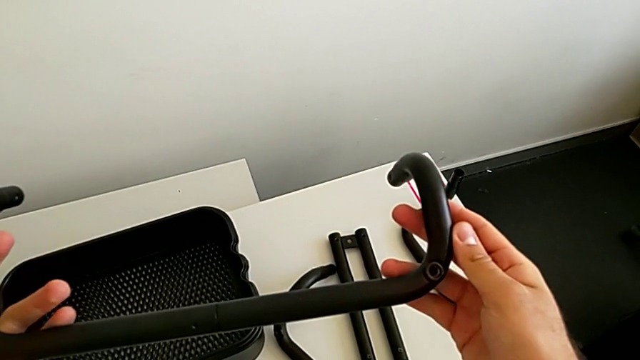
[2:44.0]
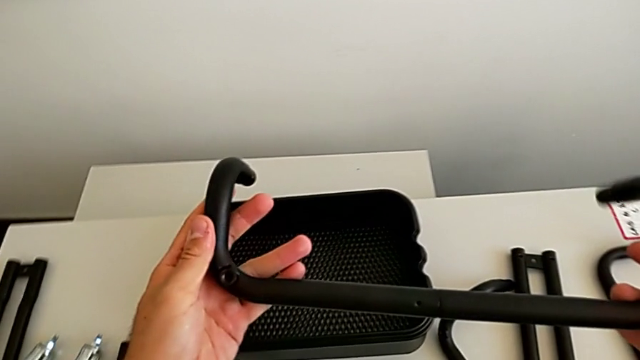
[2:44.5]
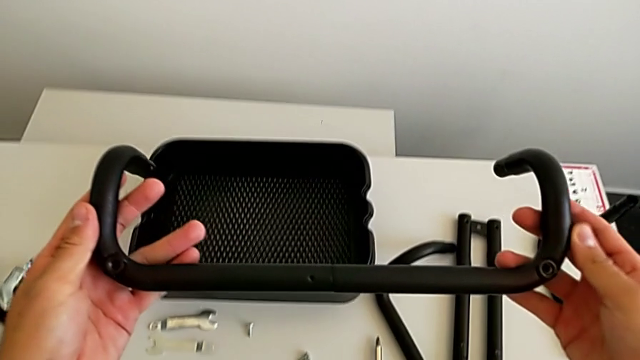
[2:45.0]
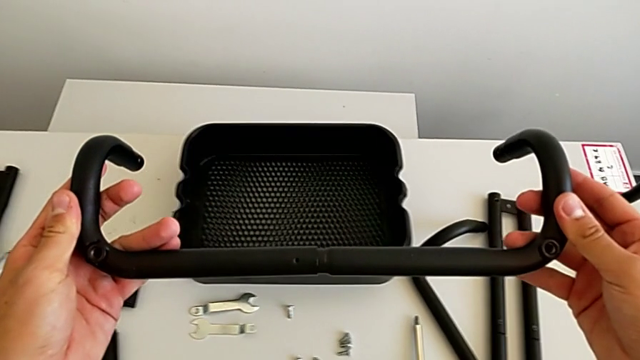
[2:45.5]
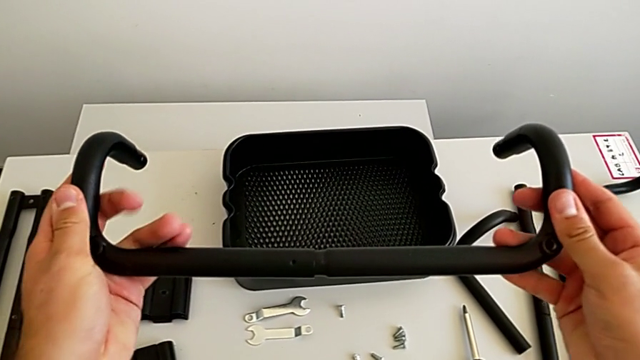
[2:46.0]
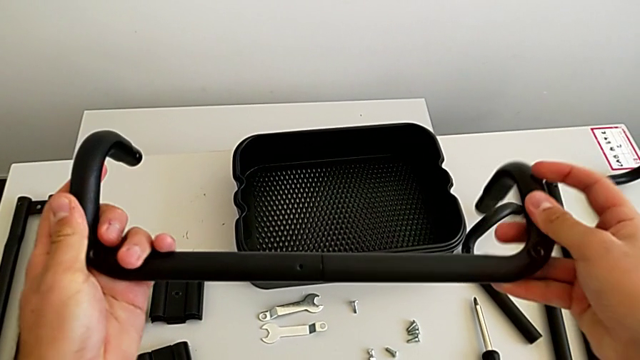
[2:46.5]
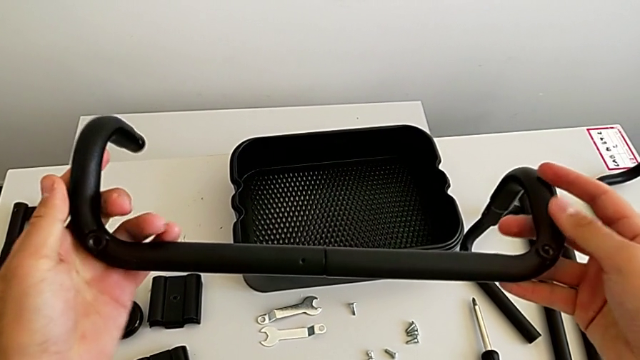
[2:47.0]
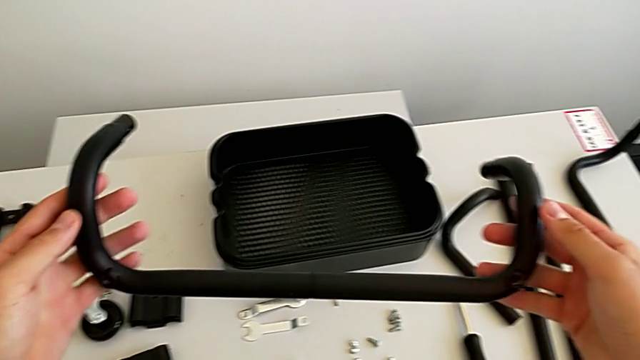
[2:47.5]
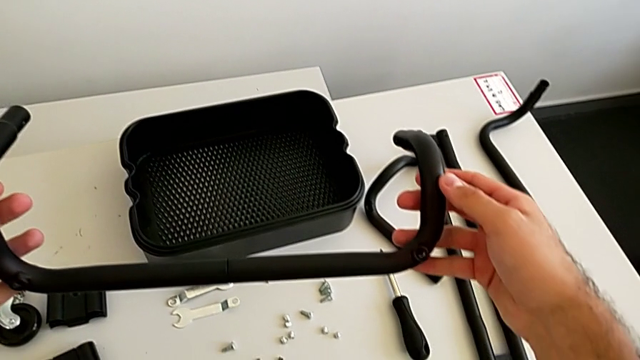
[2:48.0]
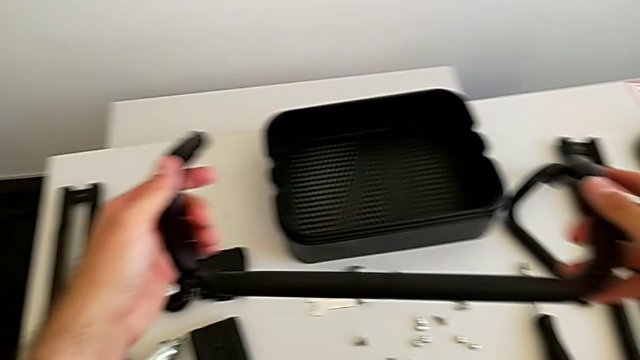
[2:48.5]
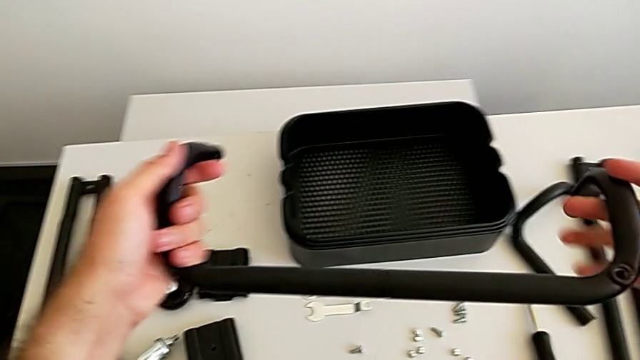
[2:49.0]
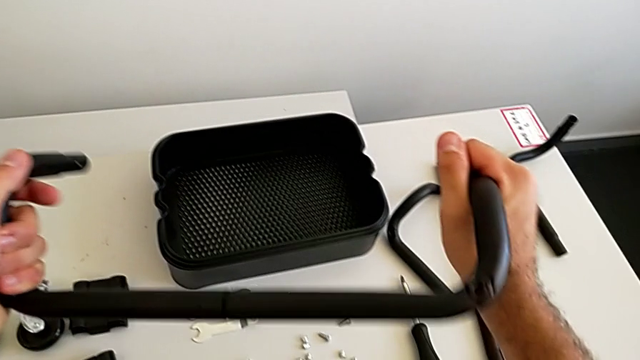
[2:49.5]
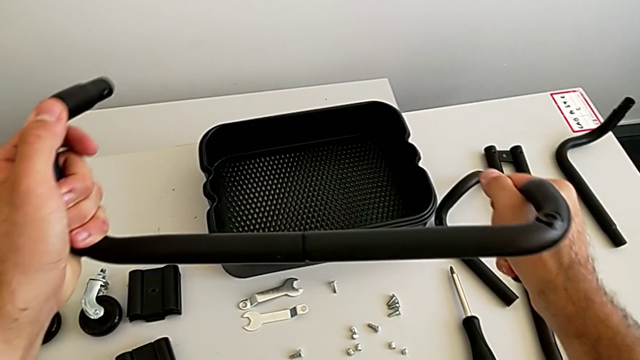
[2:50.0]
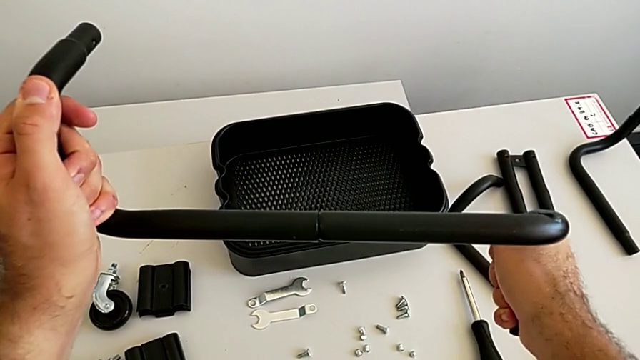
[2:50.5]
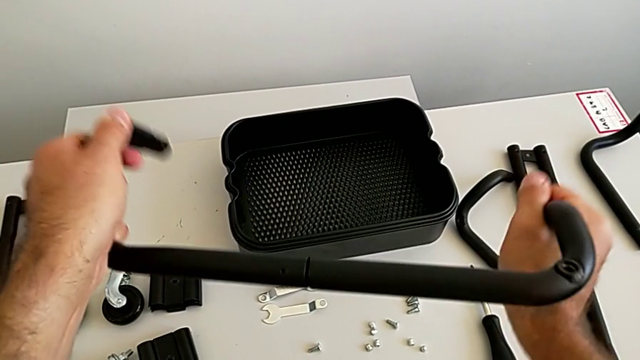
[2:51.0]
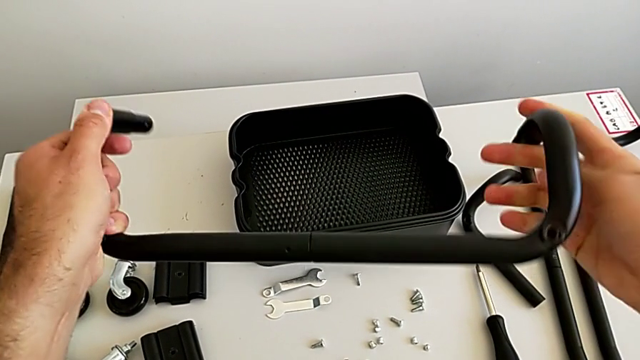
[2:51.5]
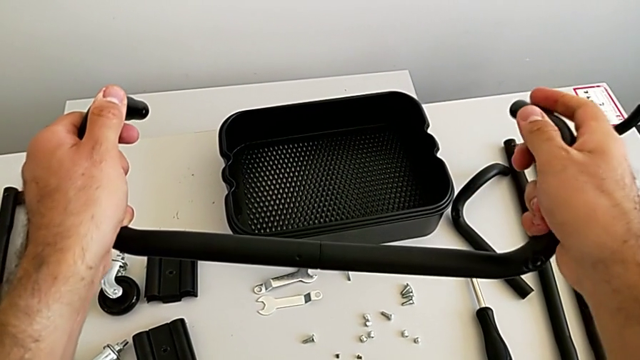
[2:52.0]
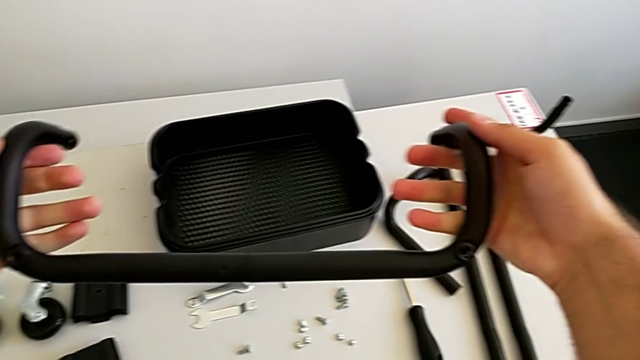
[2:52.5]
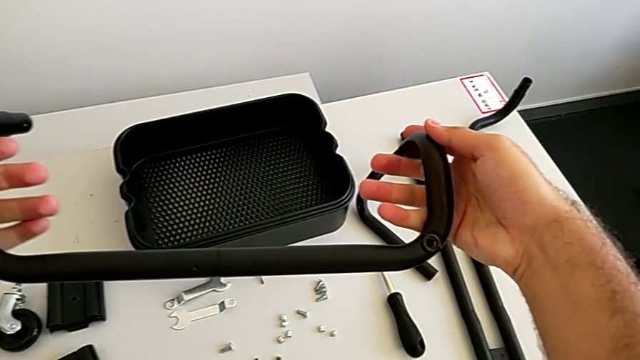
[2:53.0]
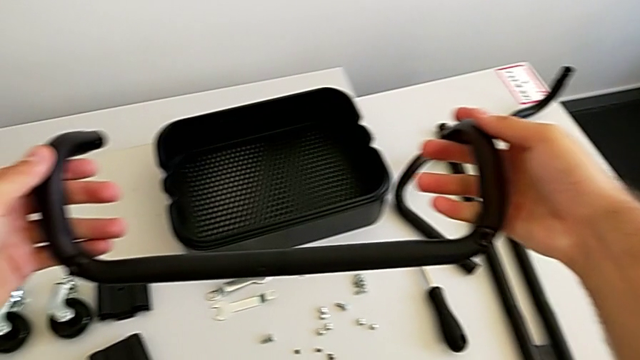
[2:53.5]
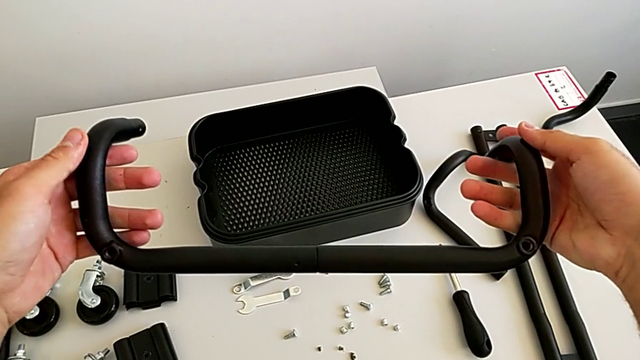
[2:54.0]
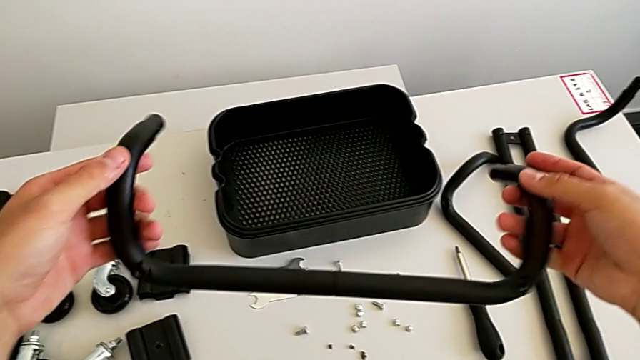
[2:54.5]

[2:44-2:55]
The camera wearer is assembling the first base frame. They keep screwing the two frame and hold the black frame.

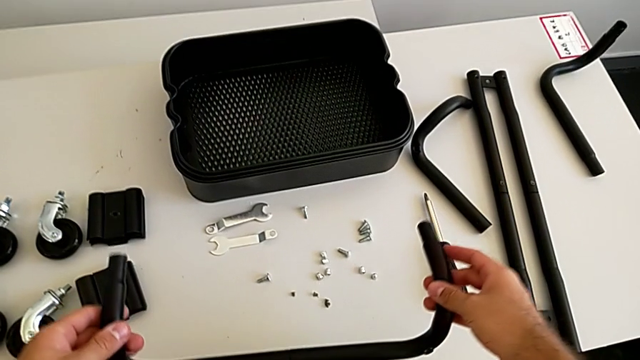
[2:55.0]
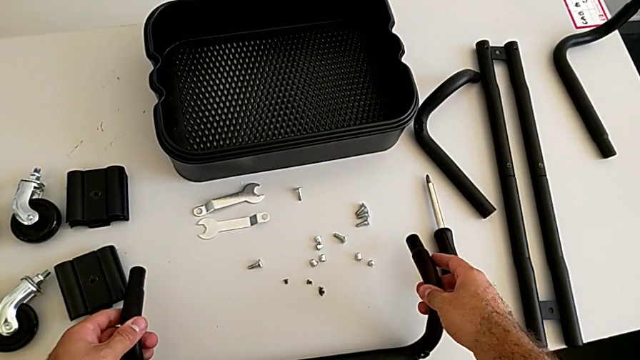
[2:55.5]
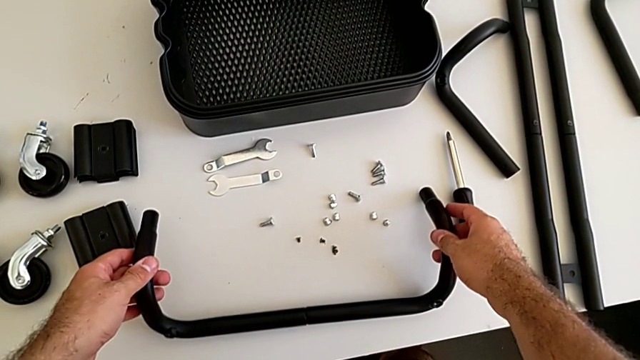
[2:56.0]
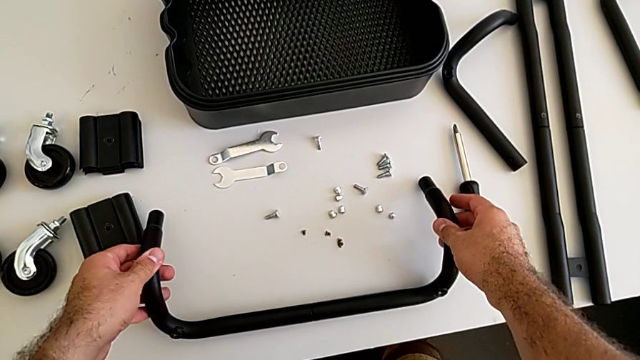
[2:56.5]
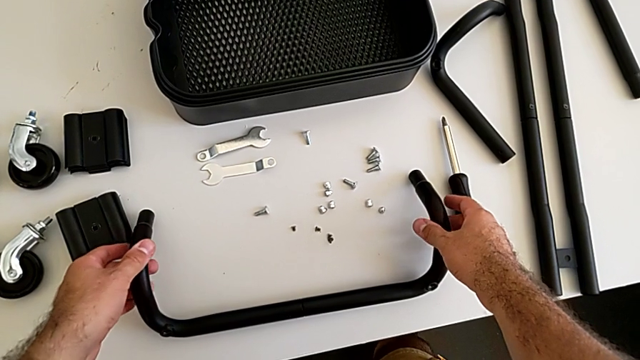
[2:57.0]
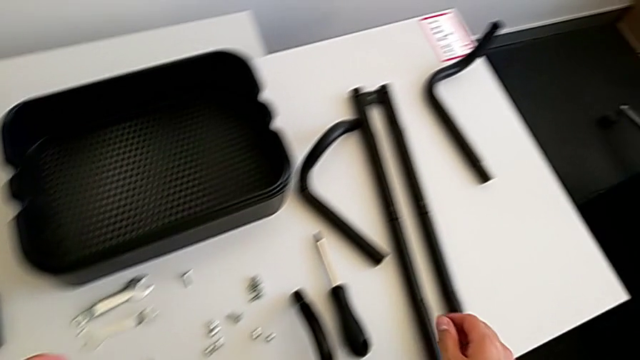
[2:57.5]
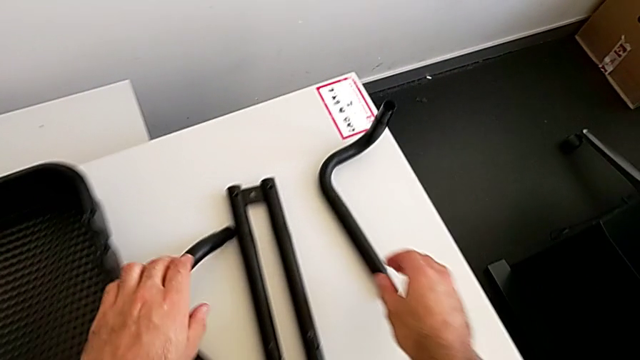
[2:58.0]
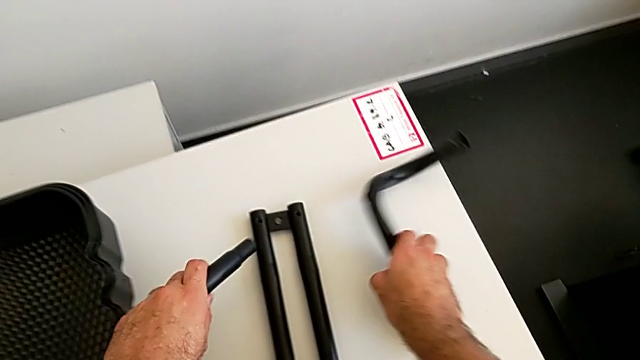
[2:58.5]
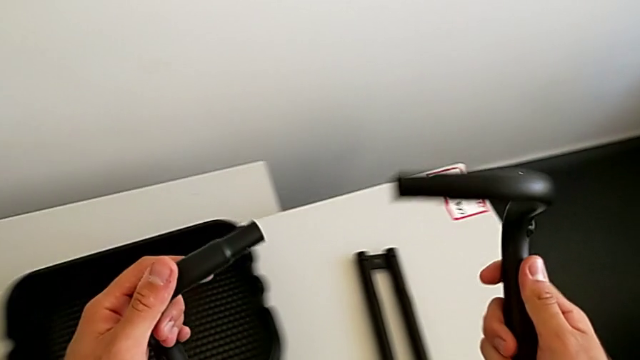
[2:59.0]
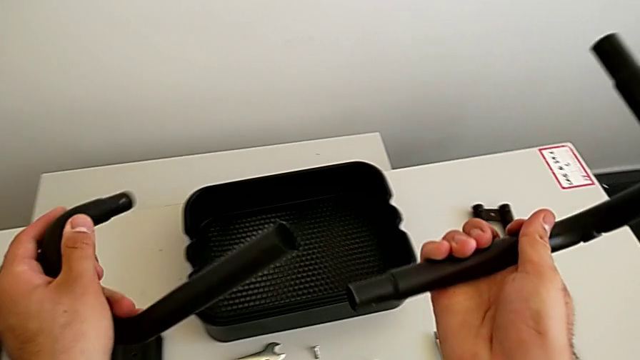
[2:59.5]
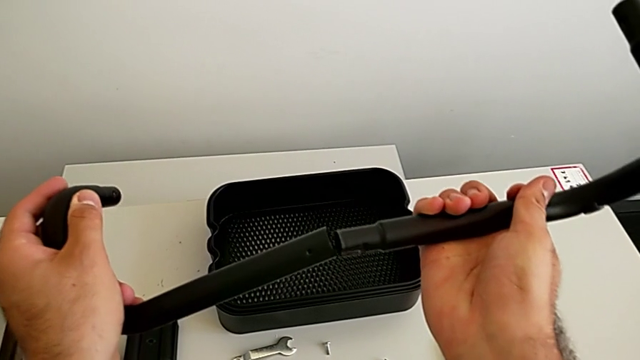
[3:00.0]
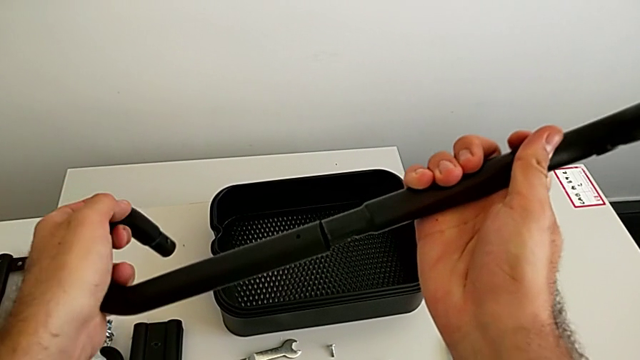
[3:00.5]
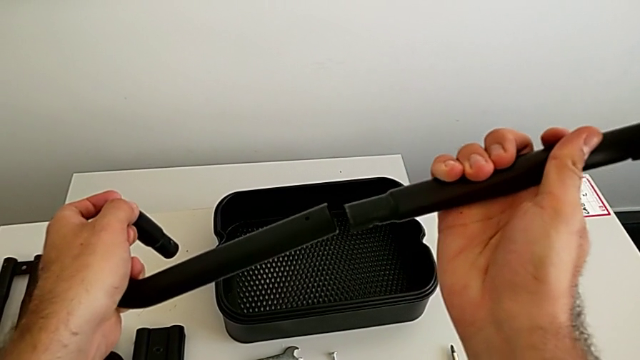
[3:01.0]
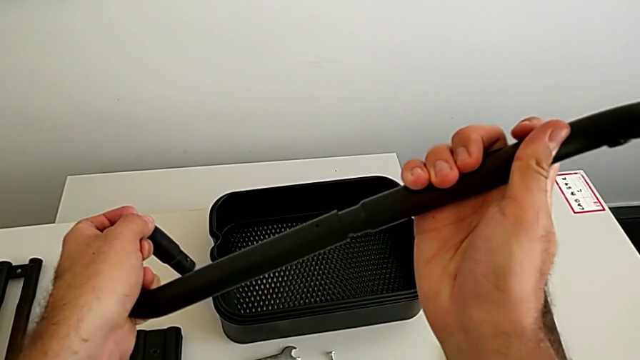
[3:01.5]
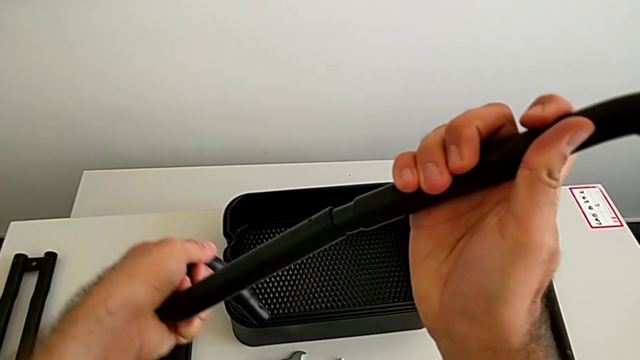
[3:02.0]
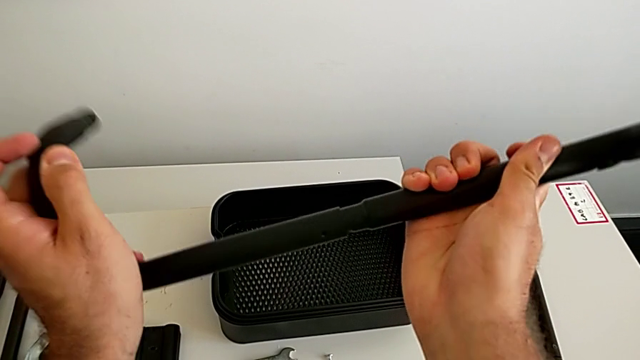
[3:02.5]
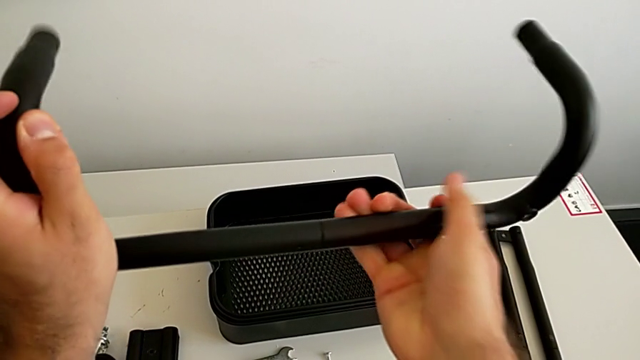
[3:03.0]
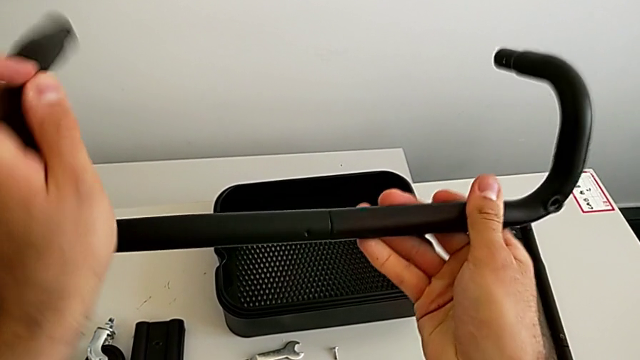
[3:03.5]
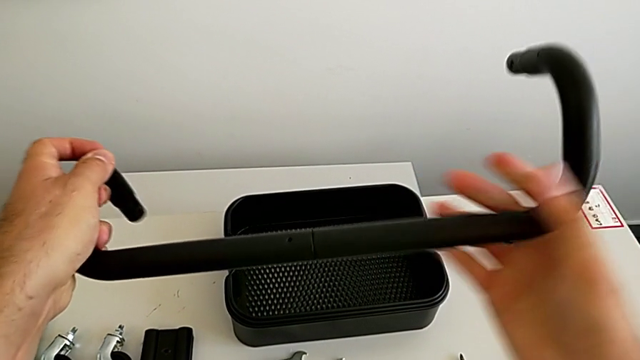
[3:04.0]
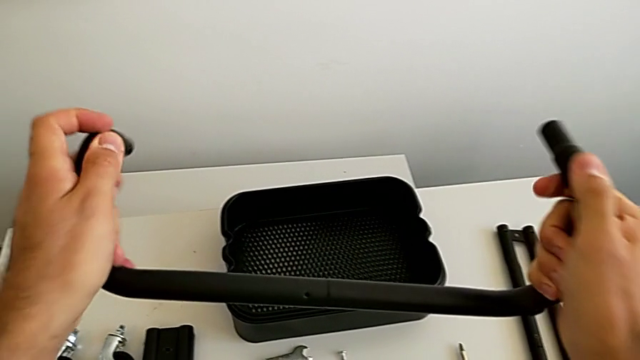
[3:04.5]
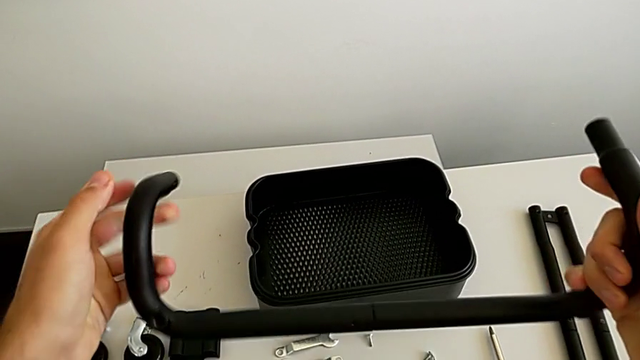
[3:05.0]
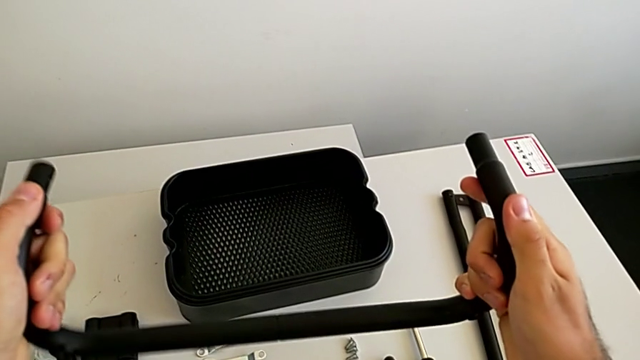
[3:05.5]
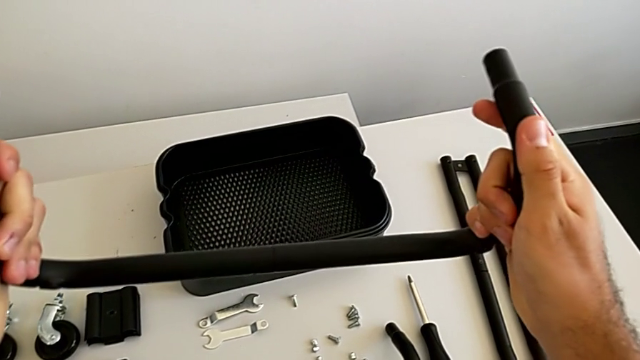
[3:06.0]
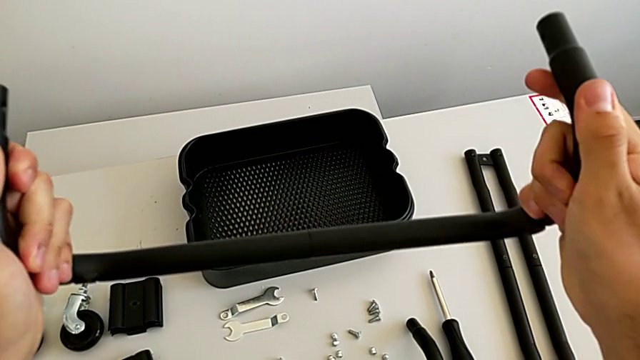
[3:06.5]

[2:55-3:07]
The camera wearer is assembling the first base frame. They place the first frame, grab the black frame, assemble the two frame and screw the two frame.
